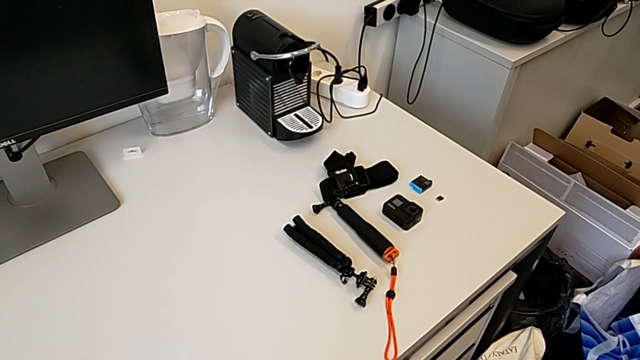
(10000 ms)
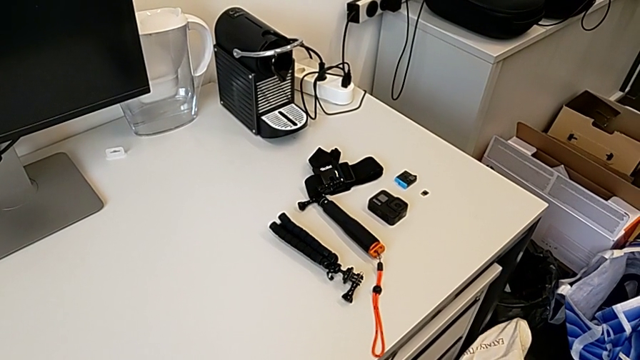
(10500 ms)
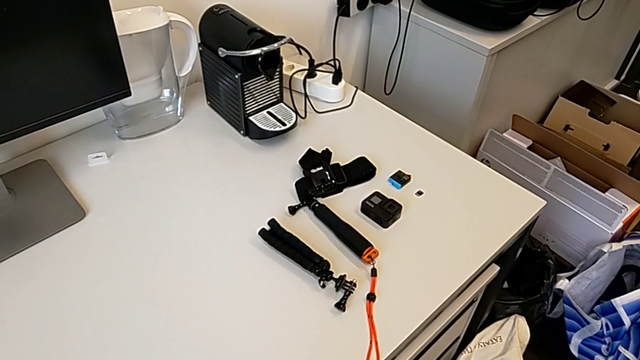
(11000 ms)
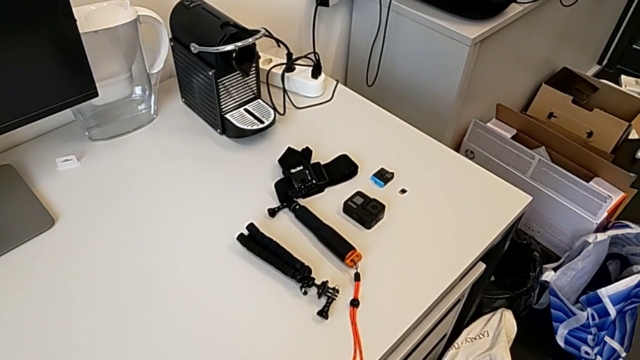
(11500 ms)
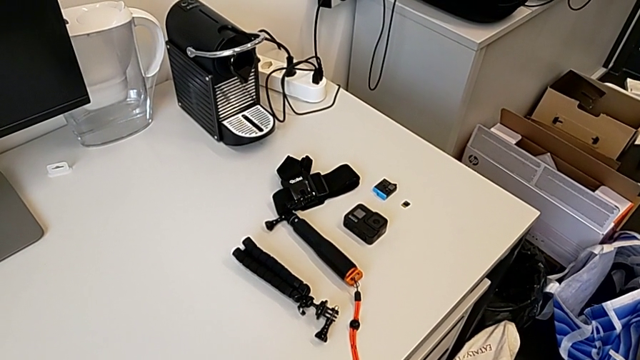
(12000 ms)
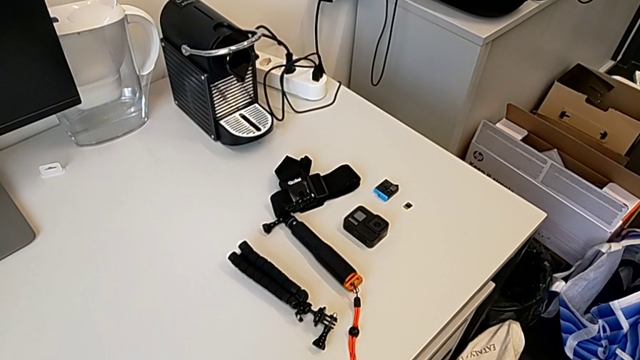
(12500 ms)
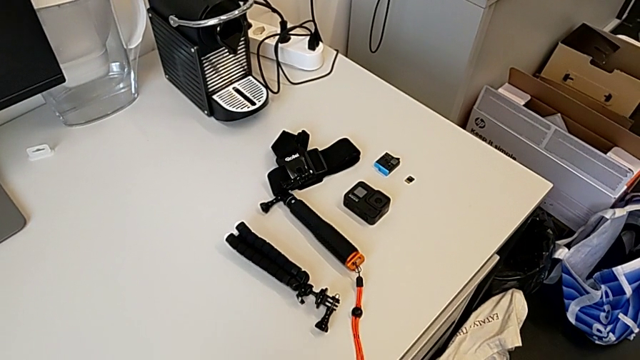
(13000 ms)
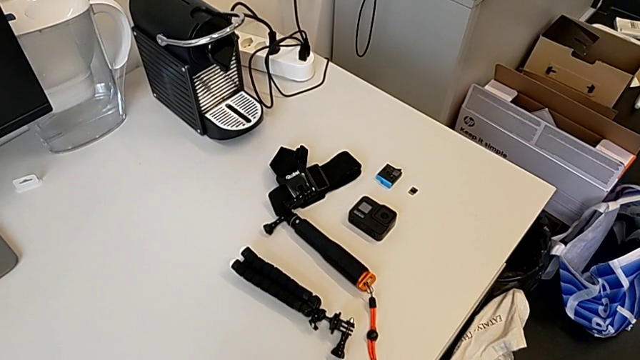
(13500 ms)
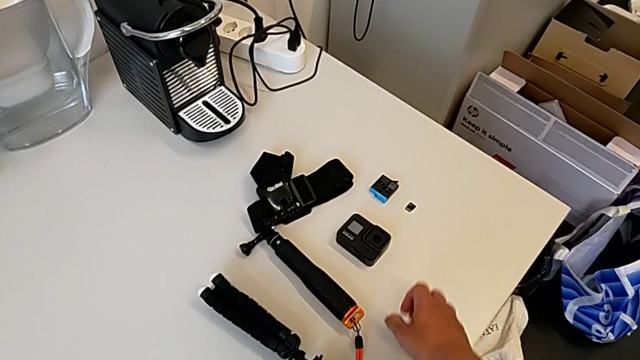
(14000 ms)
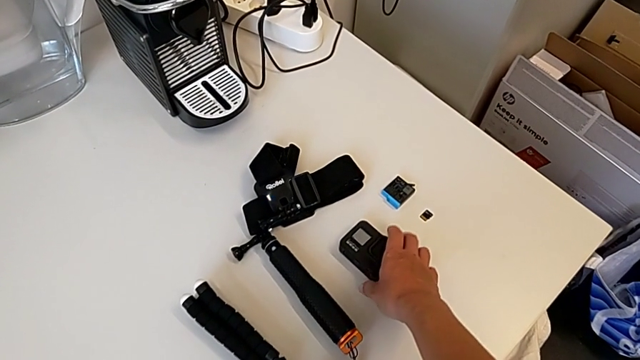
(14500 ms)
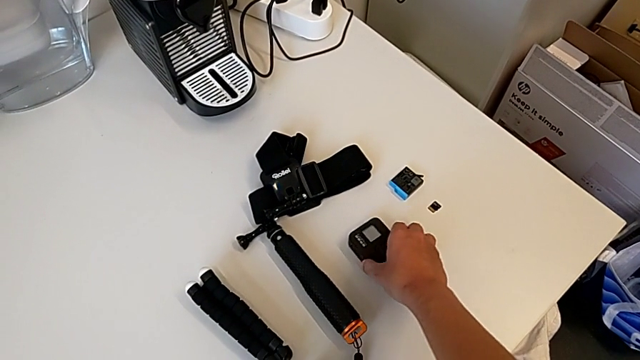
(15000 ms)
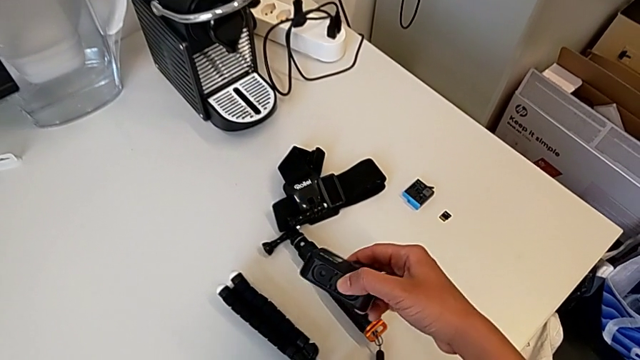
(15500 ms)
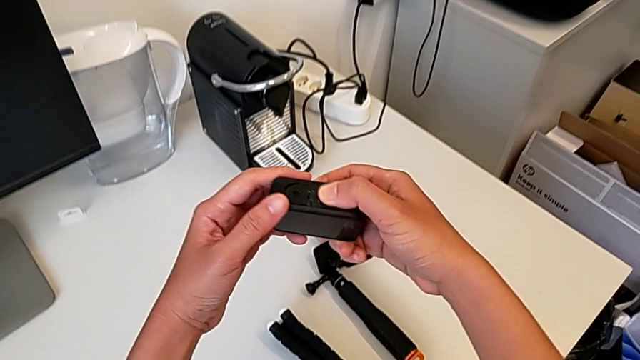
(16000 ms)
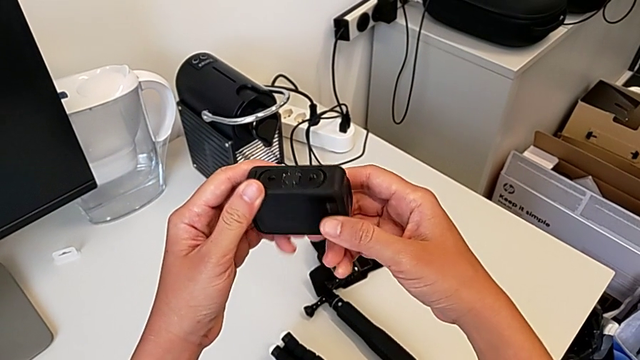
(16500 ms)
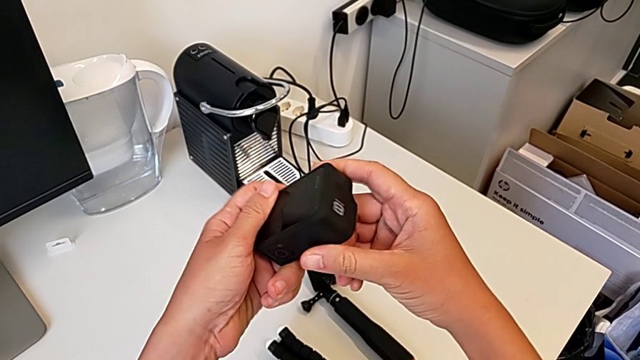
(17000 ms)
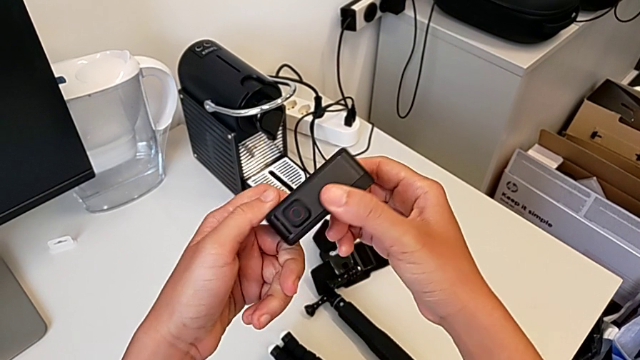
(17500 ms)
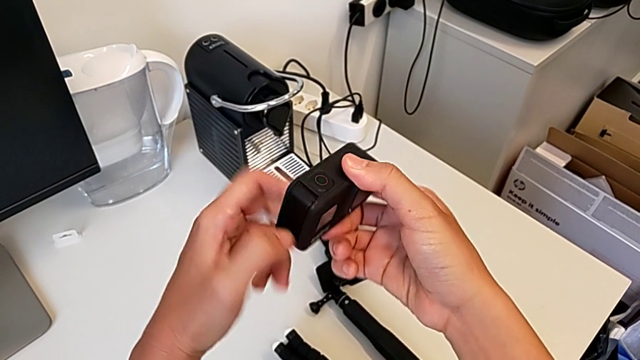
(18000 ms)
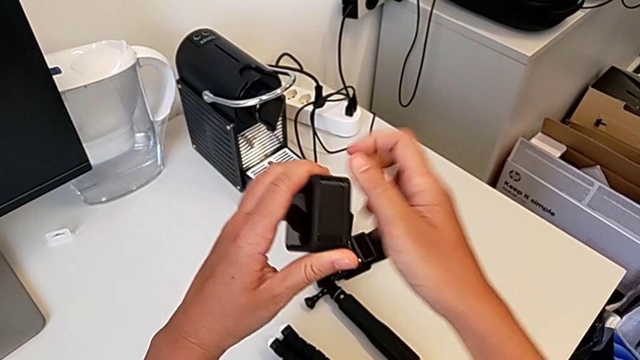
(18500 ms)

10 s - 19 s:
The camera wearer is turning off their GoPro. They grab the GoPro and begin to inspect it.

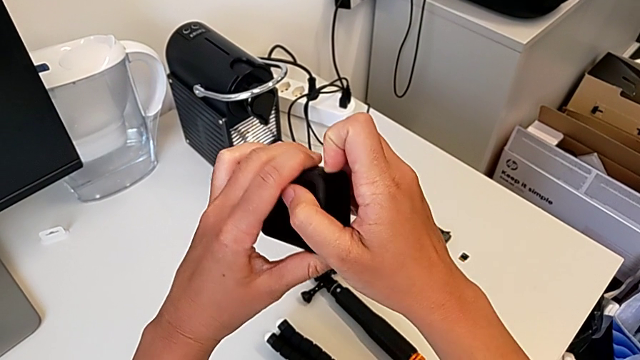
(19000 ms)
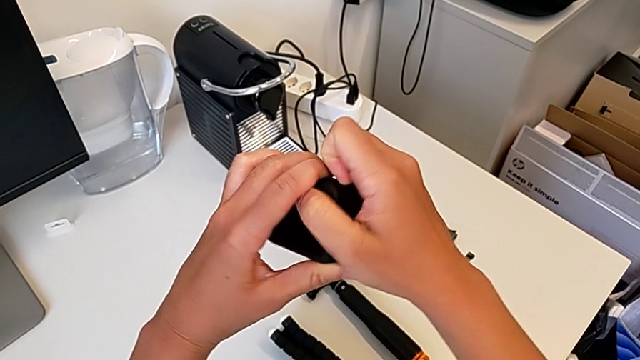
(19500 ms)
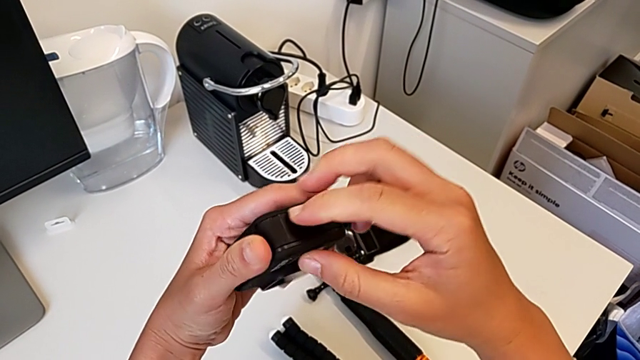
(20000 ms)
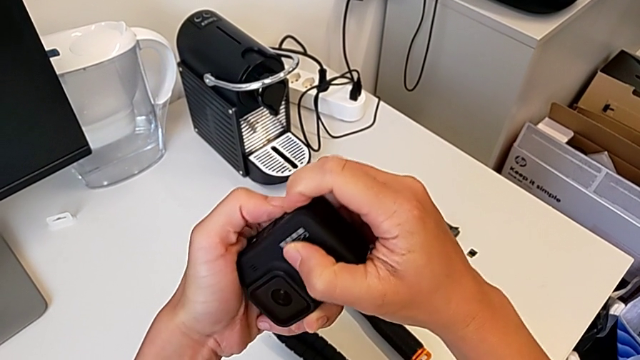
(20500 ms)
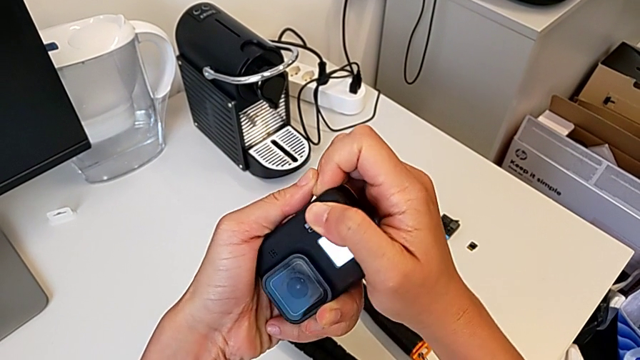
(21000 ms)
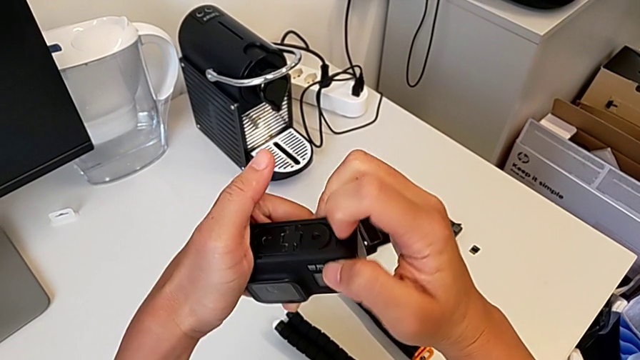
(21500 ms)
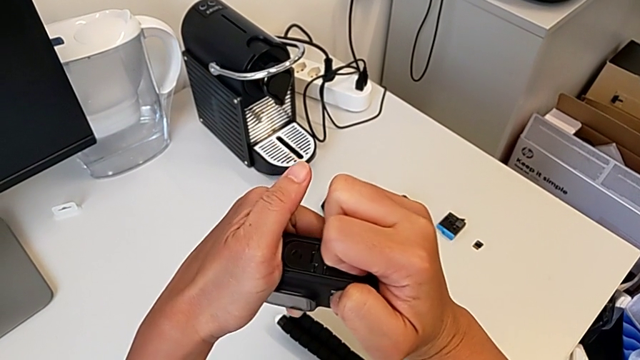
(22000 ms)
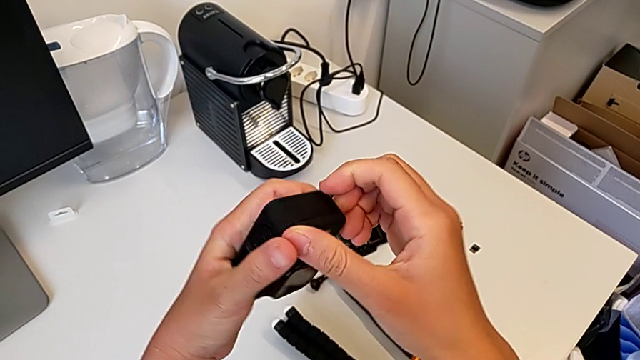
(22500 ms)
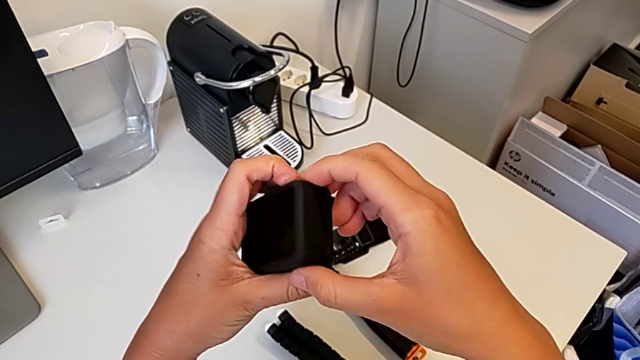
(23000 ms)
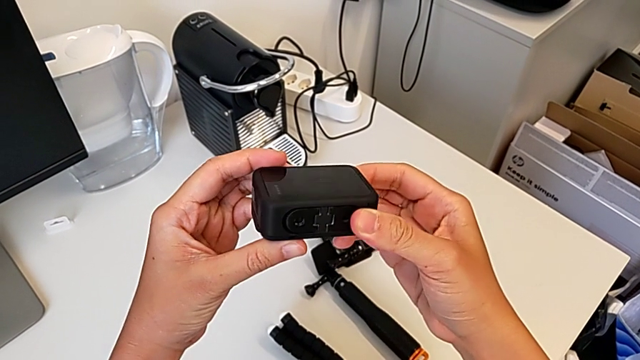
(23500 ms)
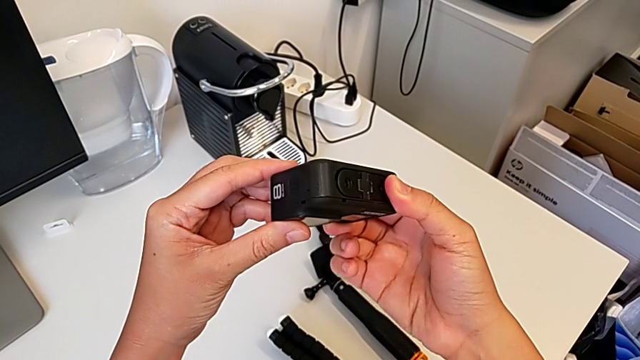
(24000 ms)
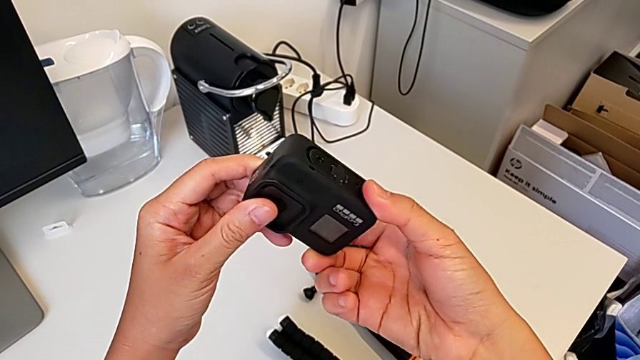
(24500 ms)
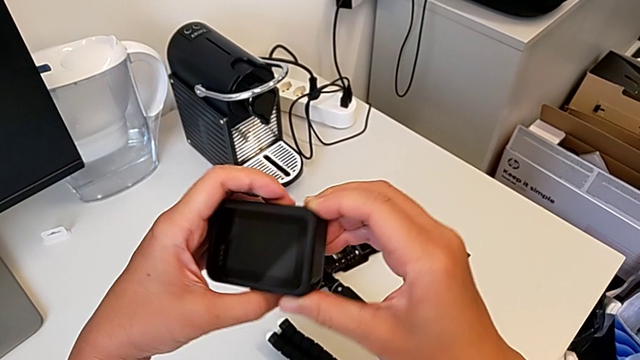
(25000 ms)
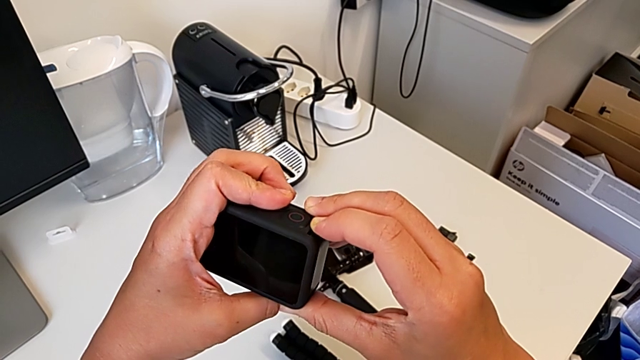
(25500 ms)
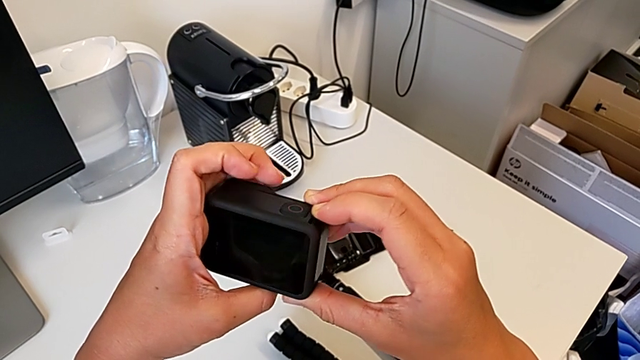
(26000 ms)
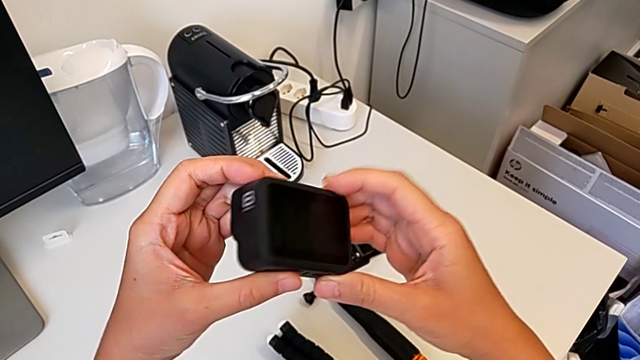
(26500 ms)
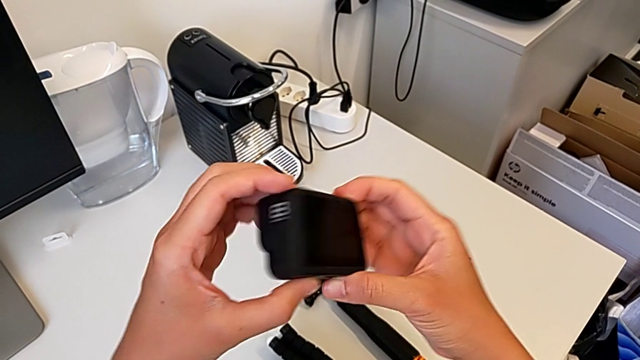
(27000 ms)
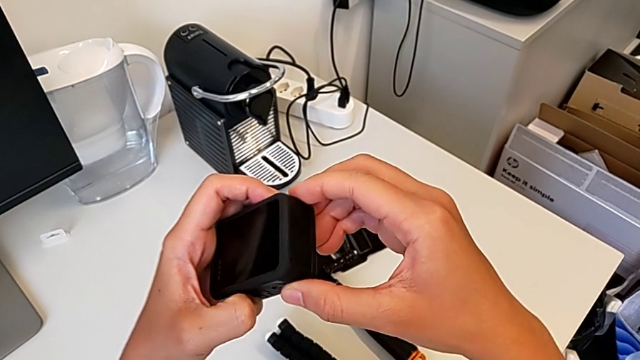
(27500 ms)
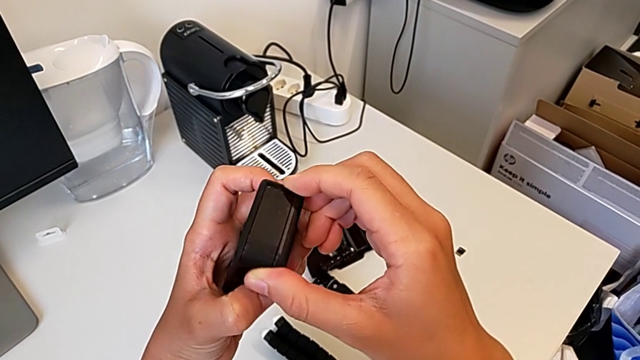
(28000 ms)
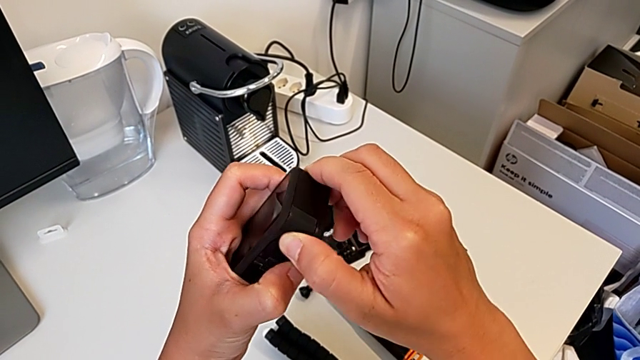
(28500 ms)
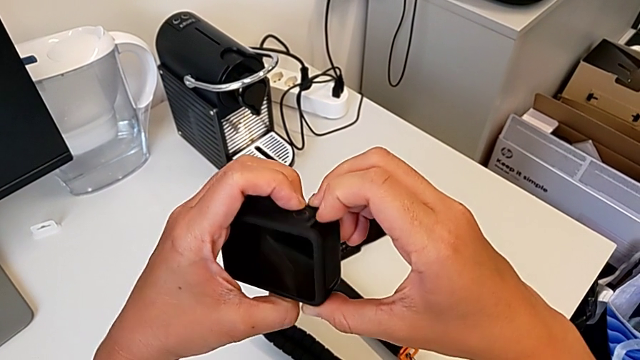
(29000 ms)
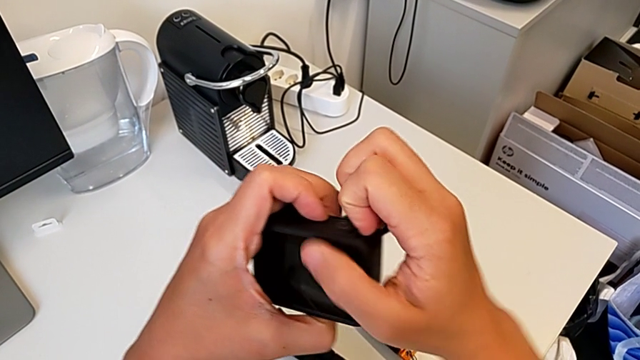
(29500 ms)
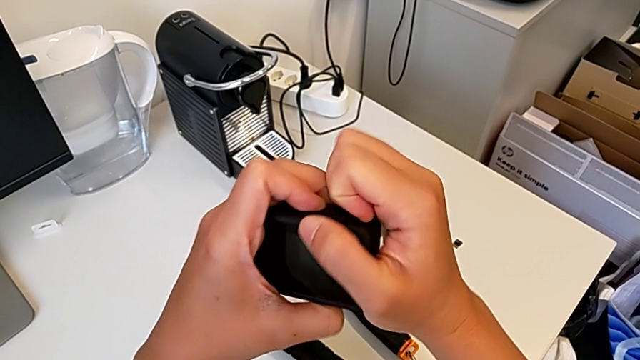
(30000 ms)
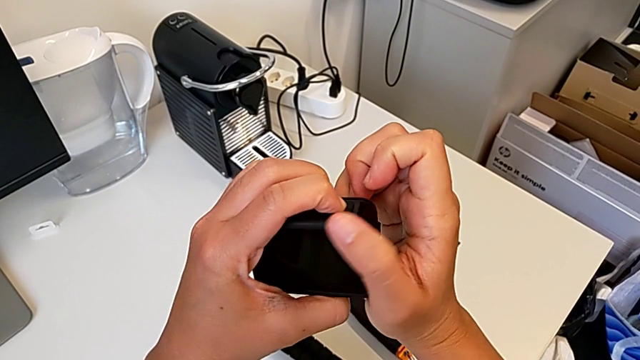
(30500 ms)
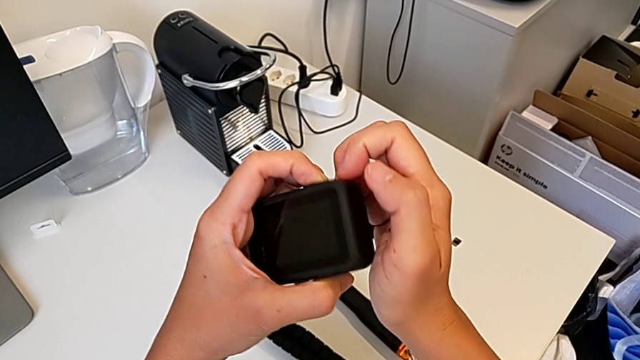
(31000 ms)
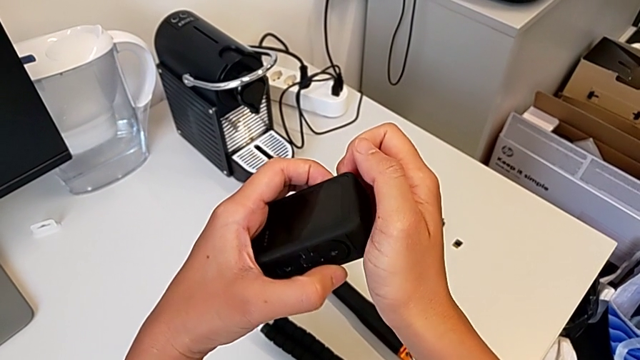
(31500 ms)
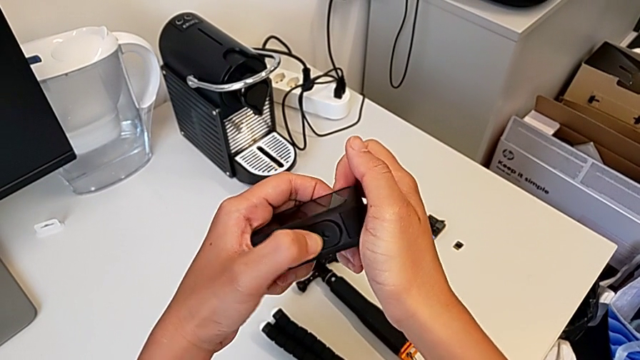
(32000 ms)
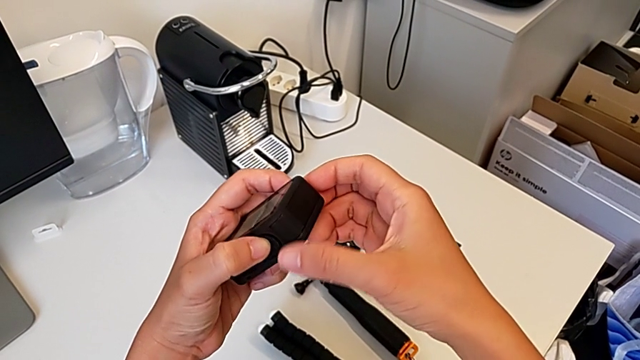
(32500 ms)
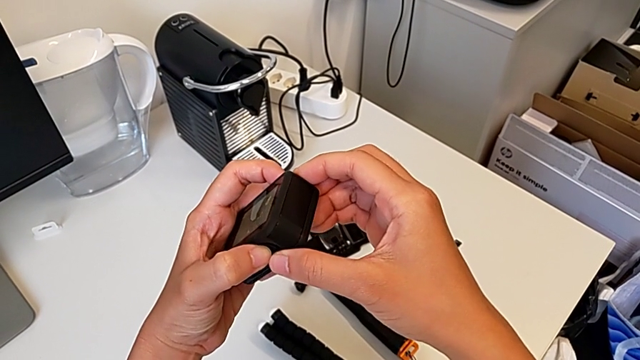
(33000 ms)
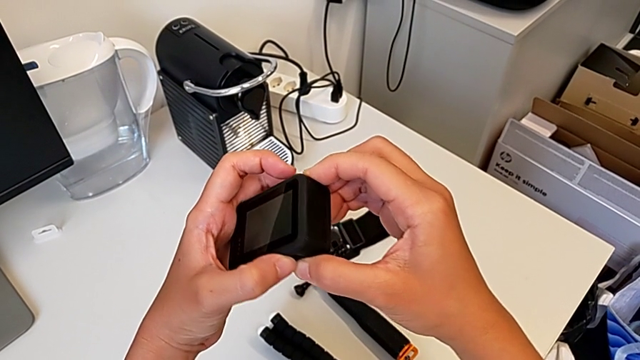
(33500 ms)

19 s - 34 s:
The camera wearer is turning off their GoPro. They keep inspecting the GoPro and press the button.
